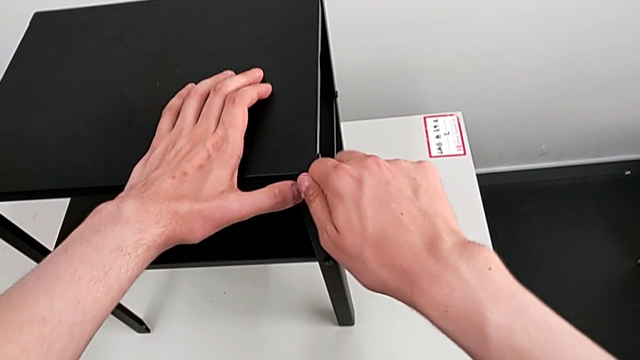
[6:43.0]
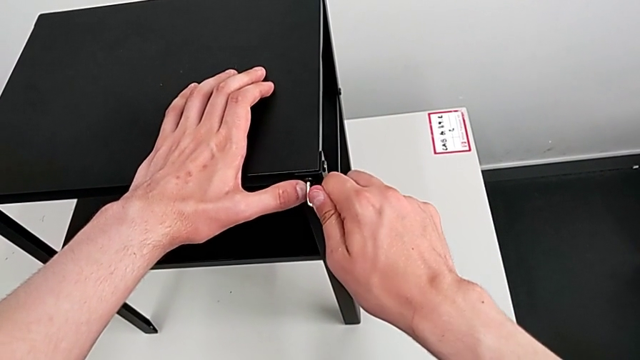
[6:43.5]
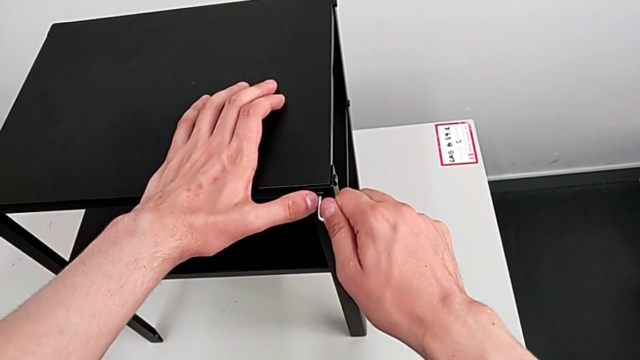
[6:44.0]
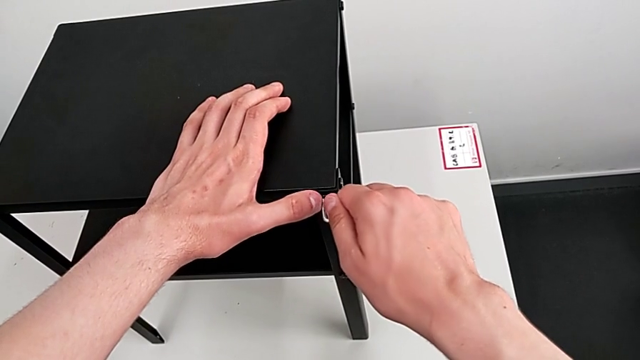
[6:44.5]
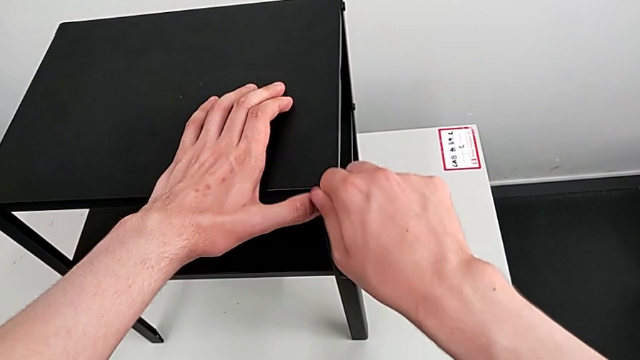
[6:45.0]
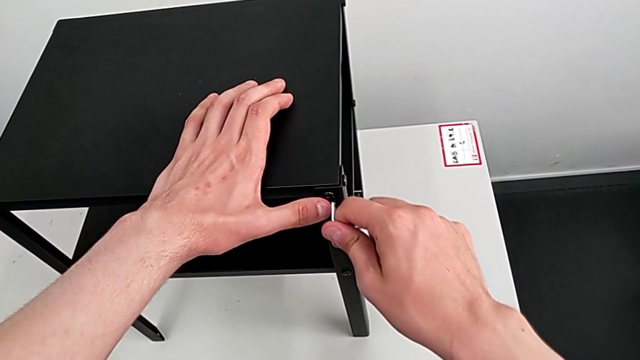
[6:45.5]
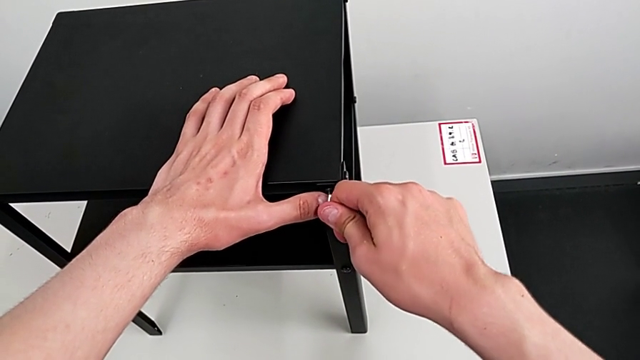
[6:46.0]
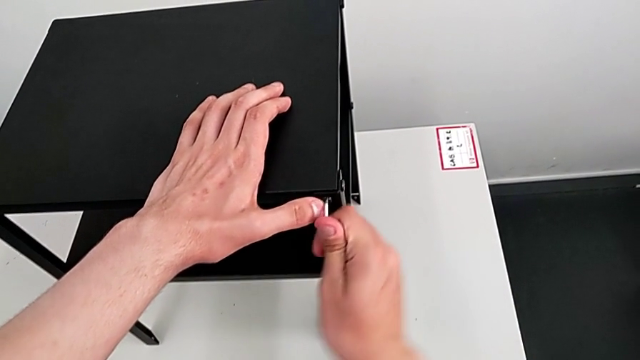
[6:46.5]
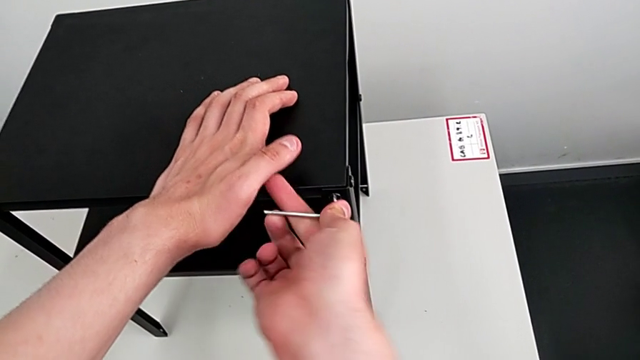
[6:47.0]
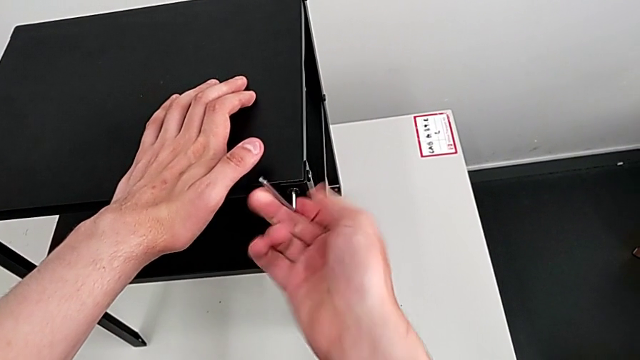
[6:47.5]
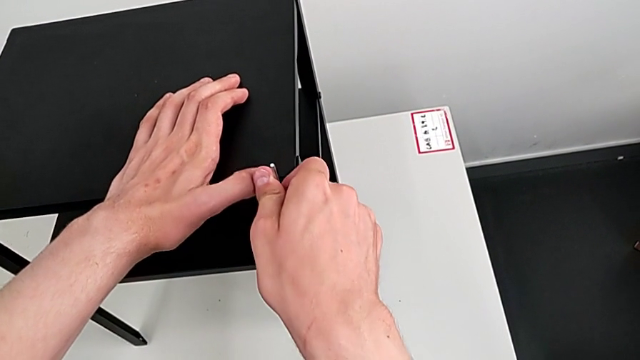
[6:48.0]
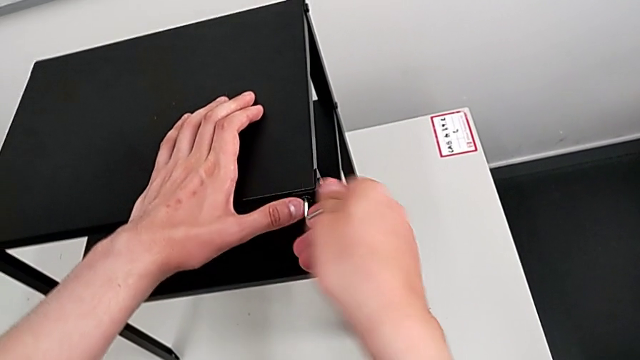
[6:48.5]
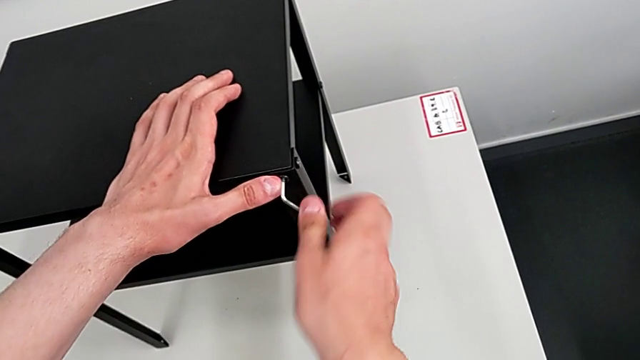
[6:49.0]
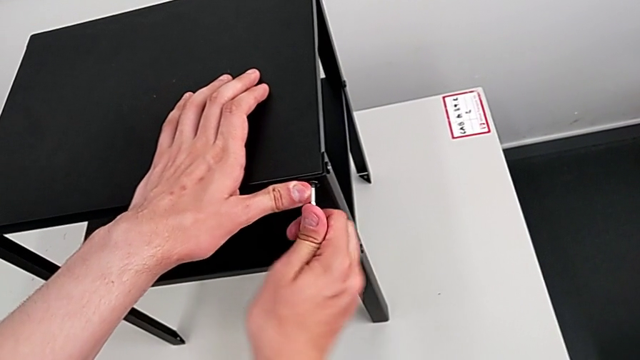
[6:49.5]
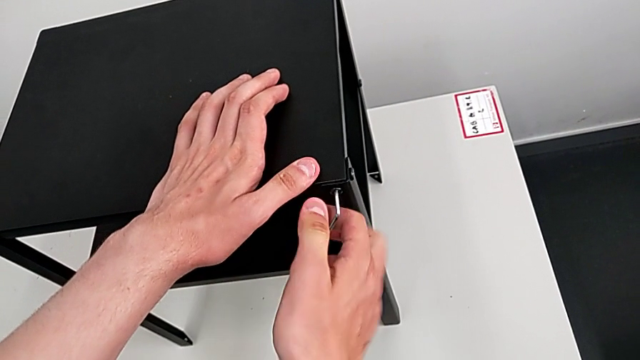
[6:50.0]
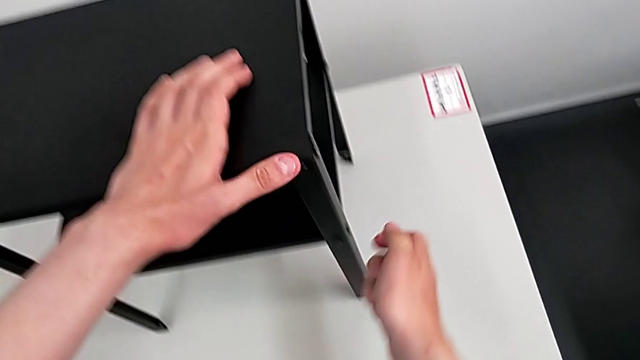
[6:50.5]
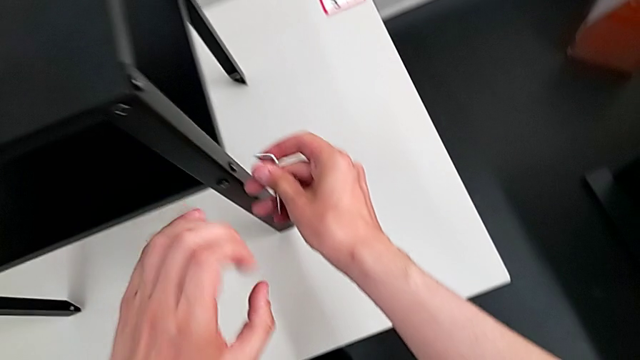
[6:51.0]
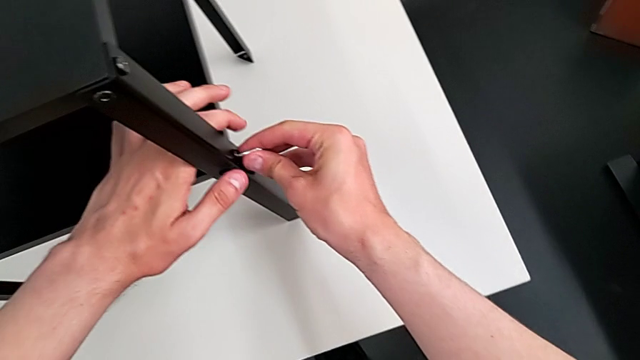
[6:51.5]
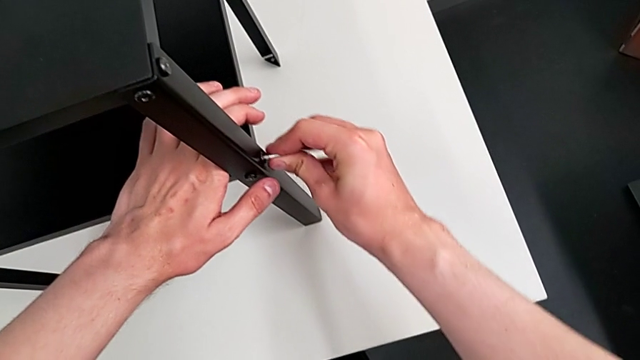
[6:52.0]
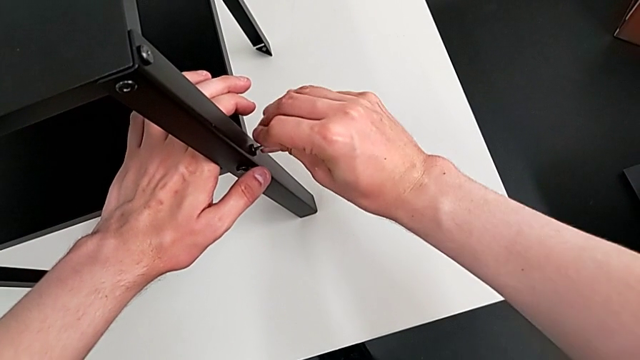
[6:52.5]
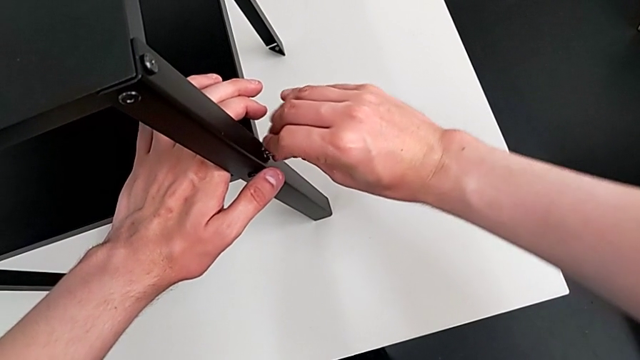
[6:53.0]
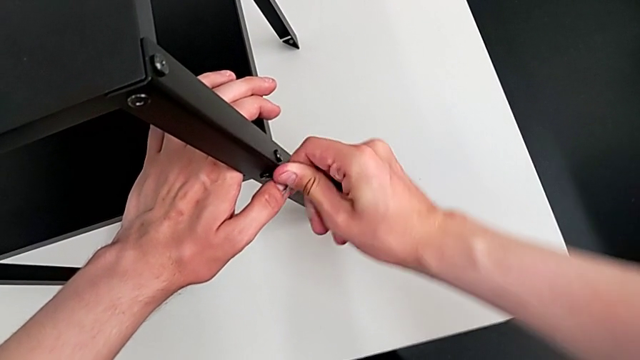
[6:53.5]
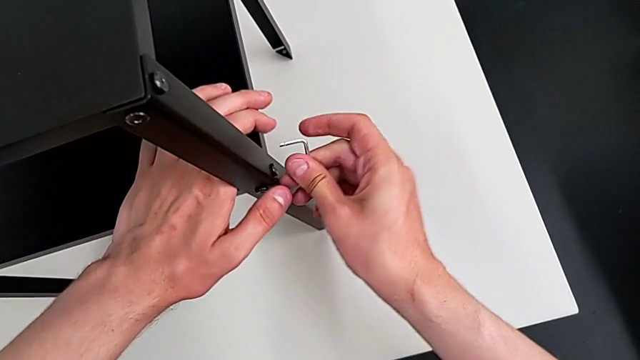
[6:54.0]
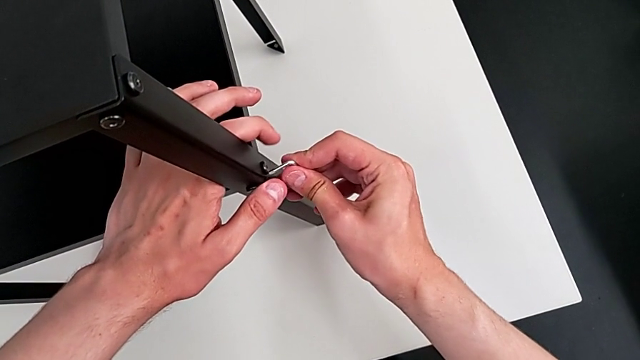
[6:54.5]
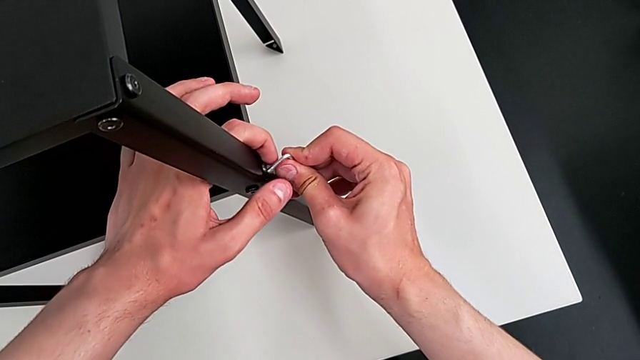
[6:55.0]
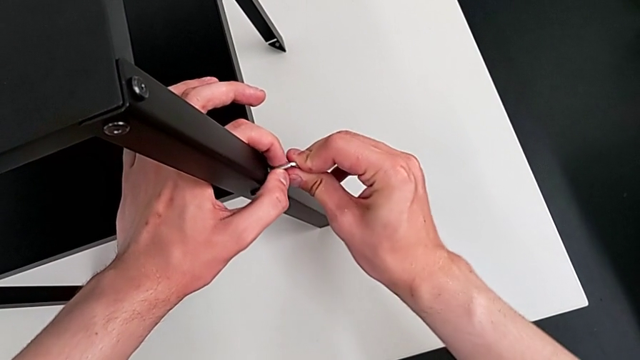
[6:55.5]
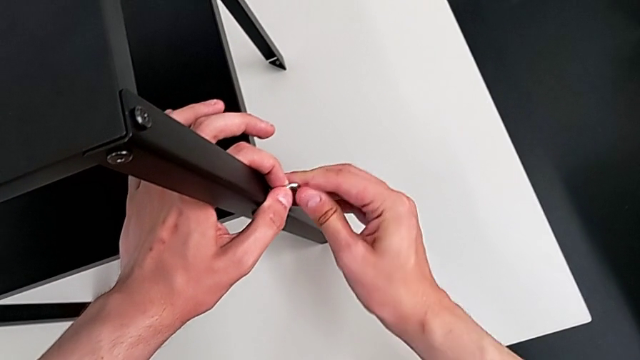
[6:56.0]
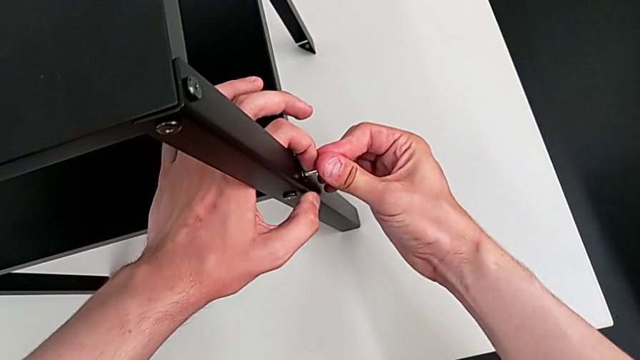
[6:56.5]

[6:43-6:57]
The camera wearer is tightening all the bolts on the furniture. They align the Allen wrench, screw the hex socket head and align the Allen wrench.

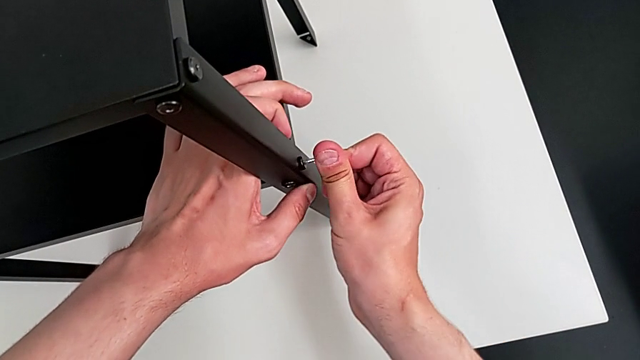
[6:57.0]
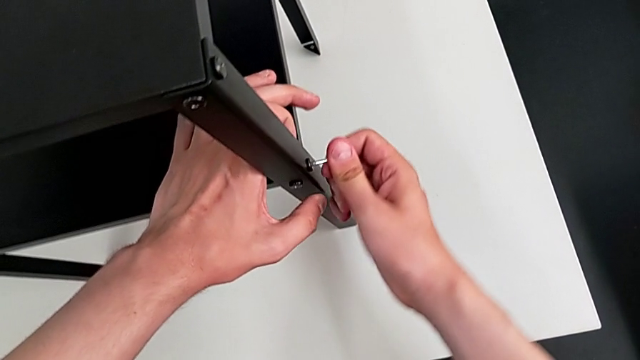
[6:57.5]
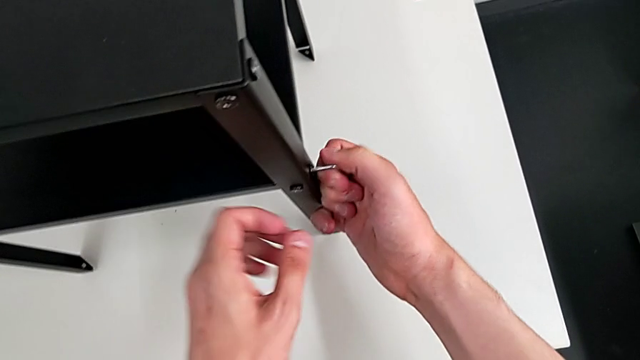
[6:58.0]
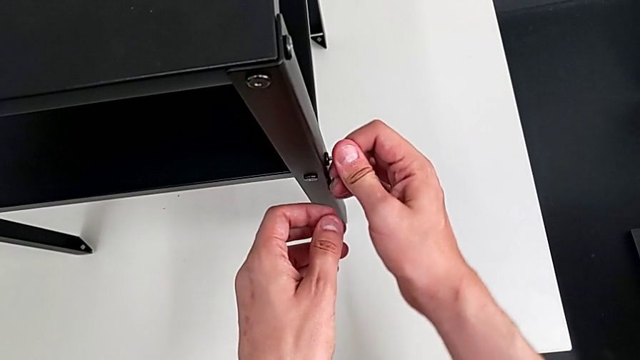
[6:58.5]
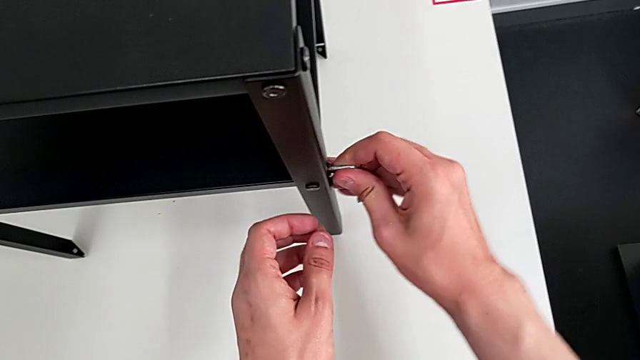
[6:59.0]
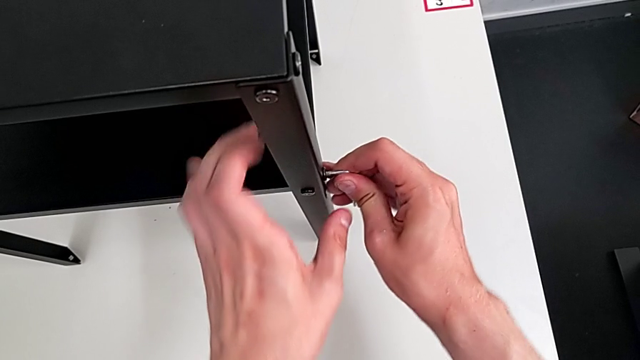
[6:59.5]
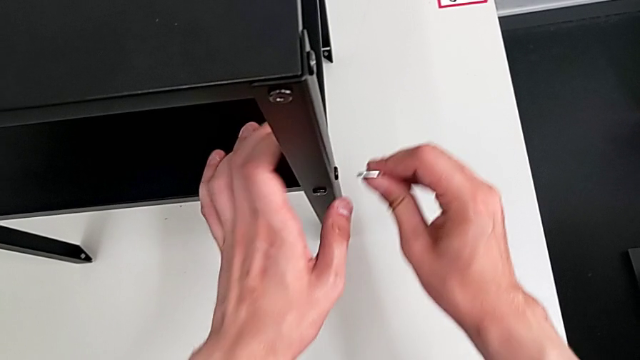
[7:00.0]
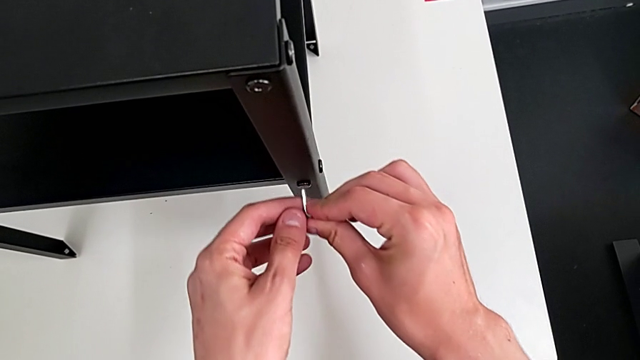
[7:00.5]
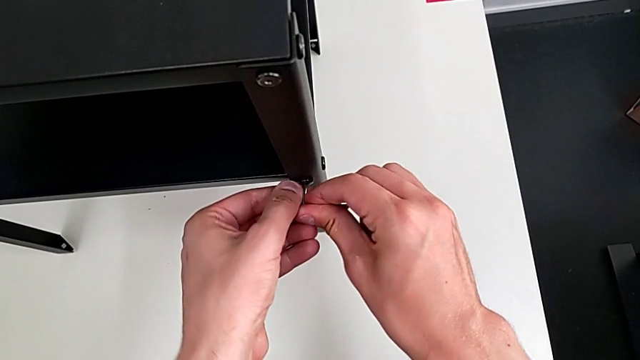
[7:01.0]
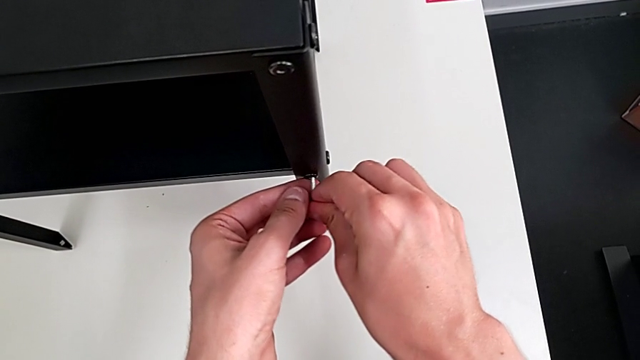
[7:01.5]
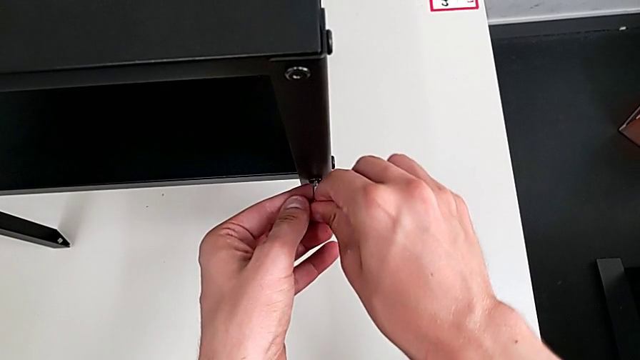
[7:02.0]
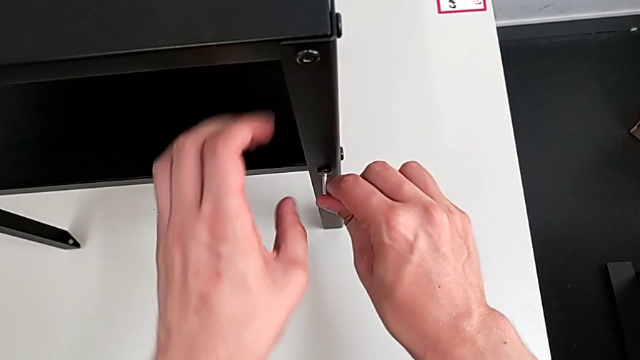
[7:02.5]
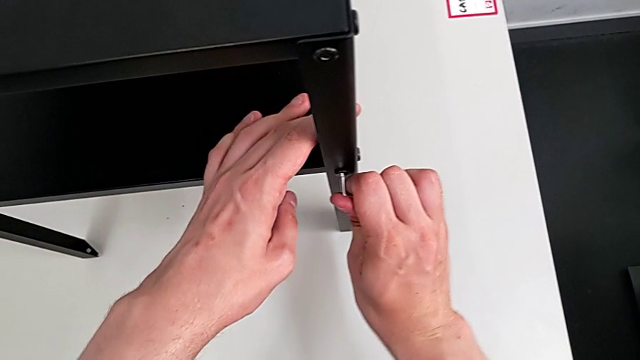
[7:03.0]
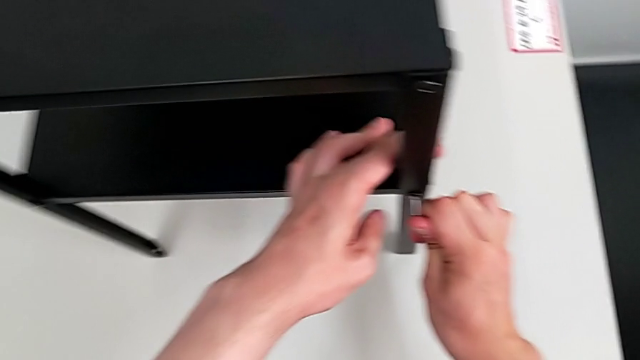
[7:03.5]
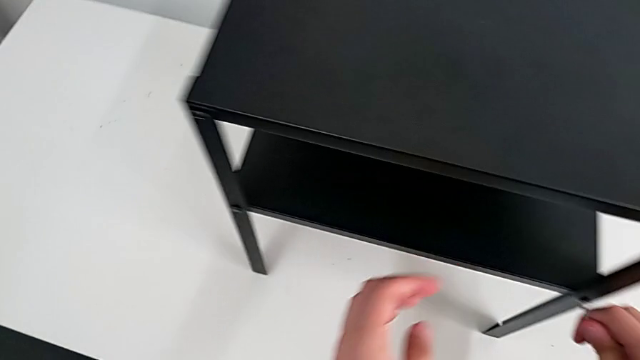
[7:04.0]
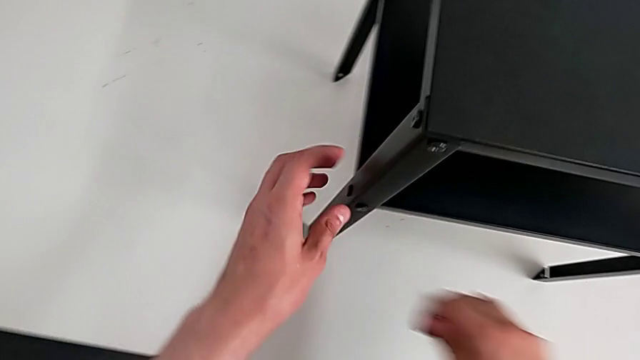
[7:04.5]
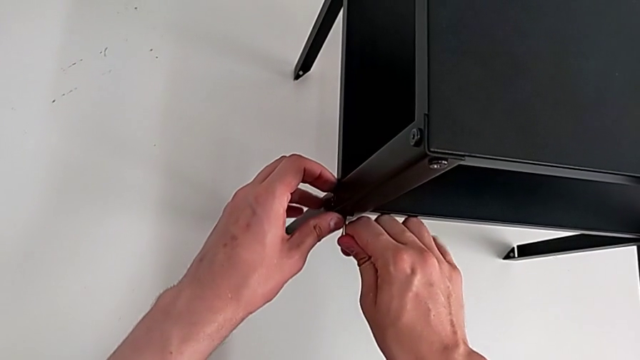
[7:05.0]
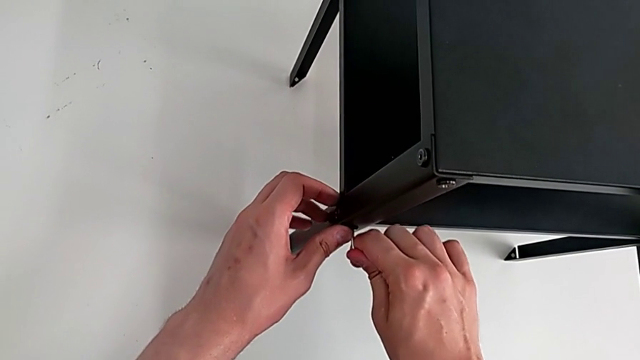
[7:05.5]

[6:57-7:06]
The camera wearer is tightening all the bolts on the furniture. They screw the hex socket head, align the Allen wrench, screw the hex socket head and align the Allen wrench.
